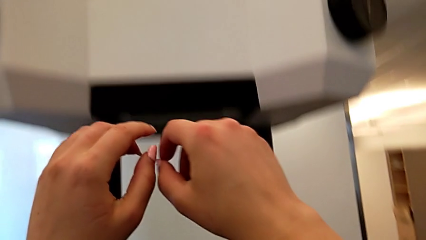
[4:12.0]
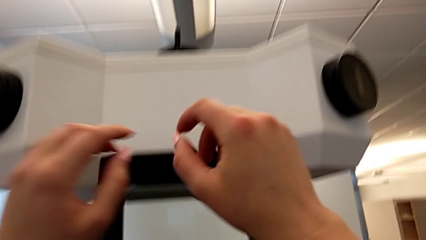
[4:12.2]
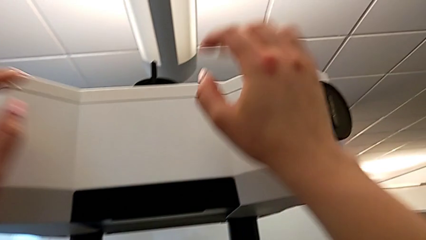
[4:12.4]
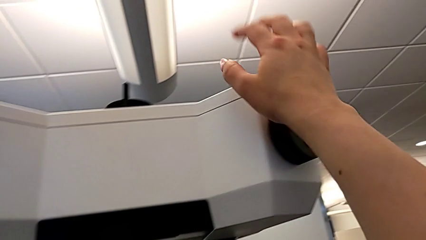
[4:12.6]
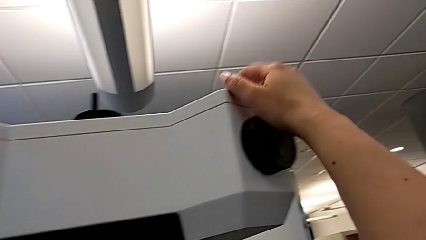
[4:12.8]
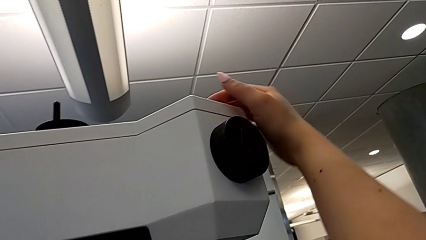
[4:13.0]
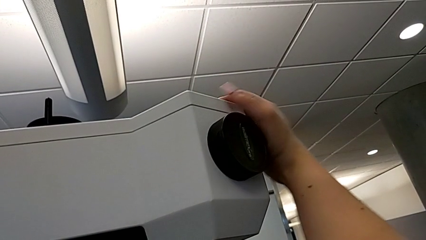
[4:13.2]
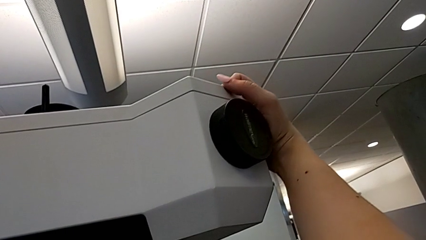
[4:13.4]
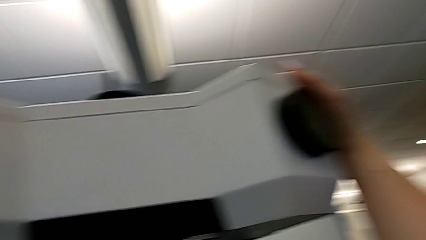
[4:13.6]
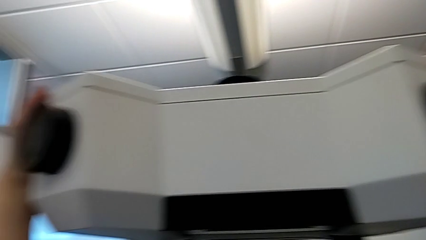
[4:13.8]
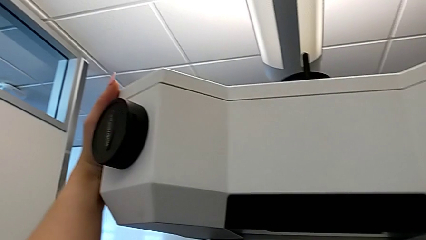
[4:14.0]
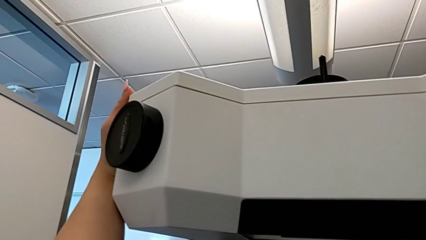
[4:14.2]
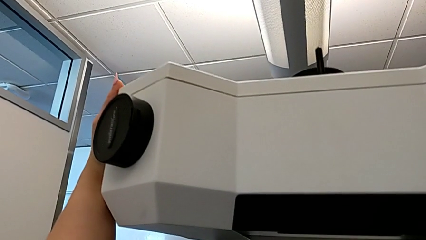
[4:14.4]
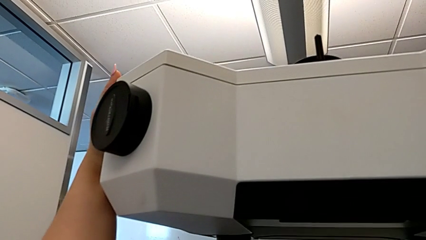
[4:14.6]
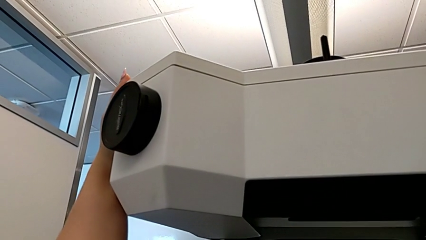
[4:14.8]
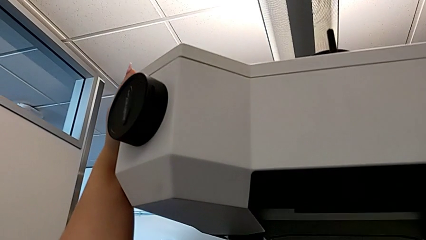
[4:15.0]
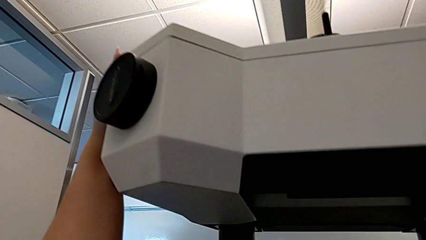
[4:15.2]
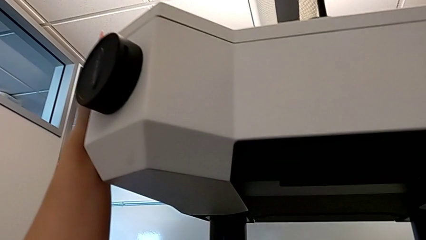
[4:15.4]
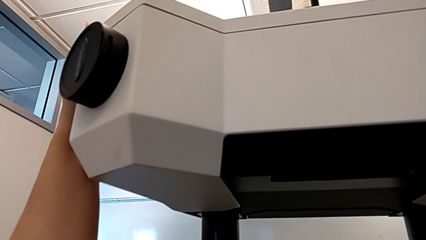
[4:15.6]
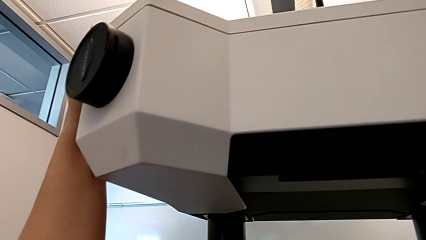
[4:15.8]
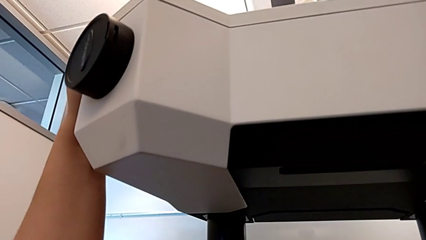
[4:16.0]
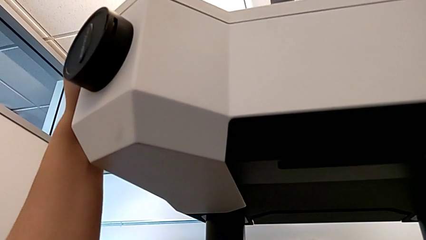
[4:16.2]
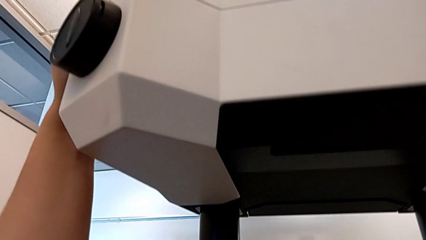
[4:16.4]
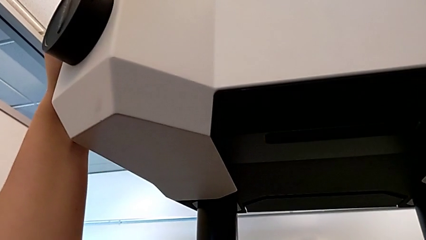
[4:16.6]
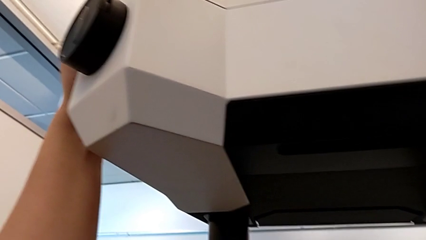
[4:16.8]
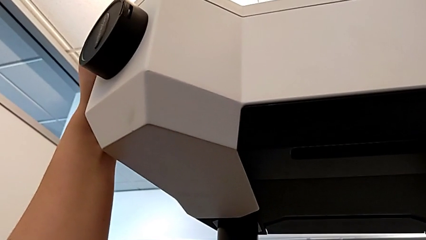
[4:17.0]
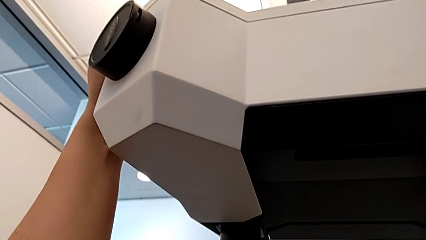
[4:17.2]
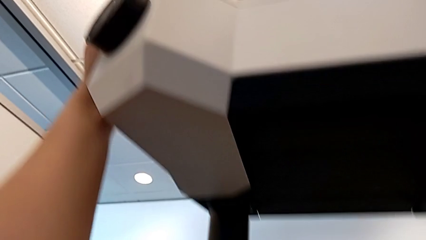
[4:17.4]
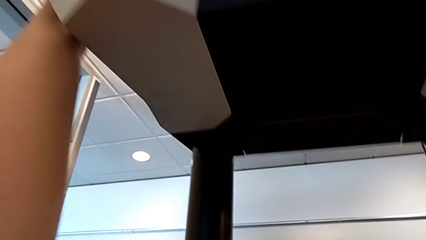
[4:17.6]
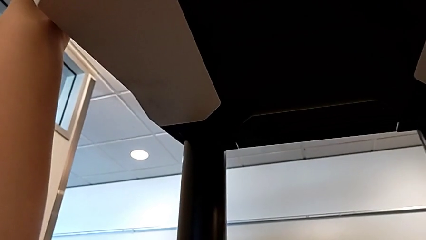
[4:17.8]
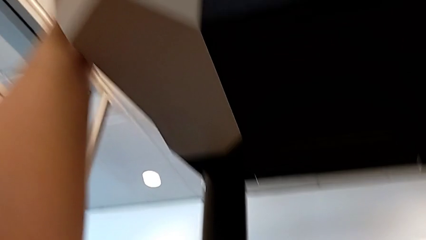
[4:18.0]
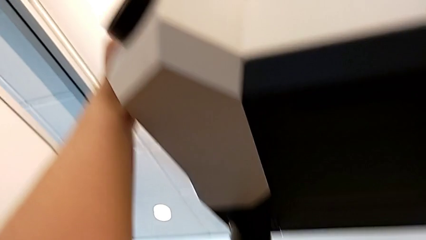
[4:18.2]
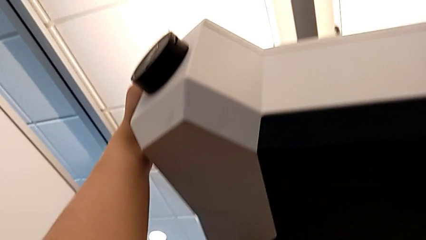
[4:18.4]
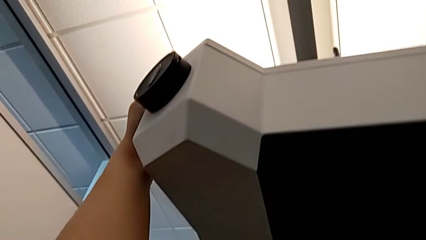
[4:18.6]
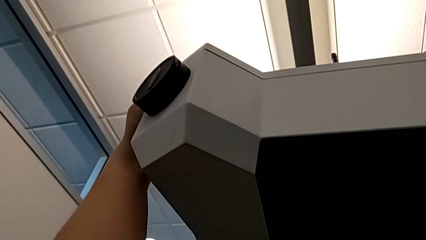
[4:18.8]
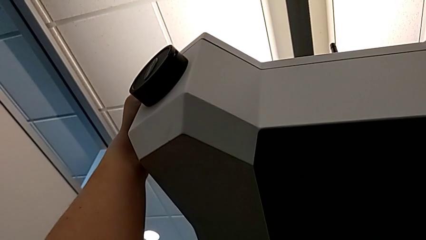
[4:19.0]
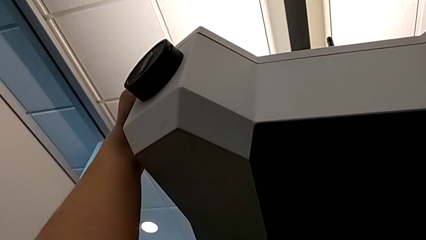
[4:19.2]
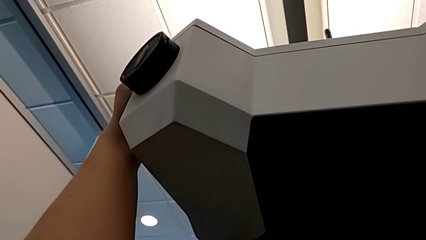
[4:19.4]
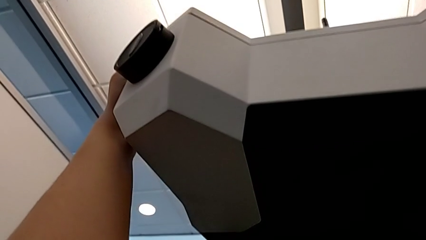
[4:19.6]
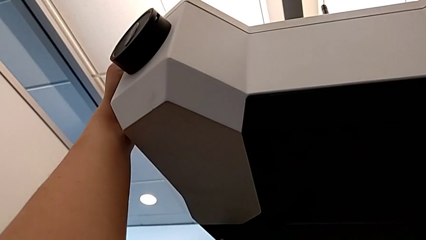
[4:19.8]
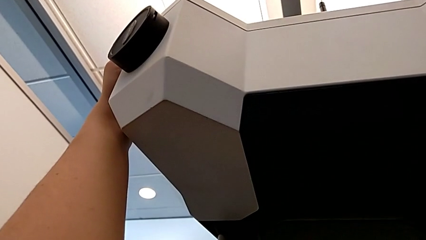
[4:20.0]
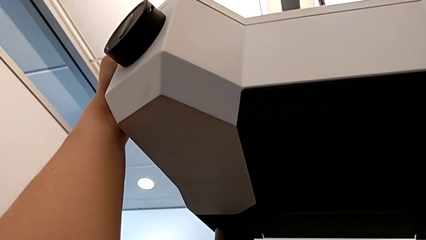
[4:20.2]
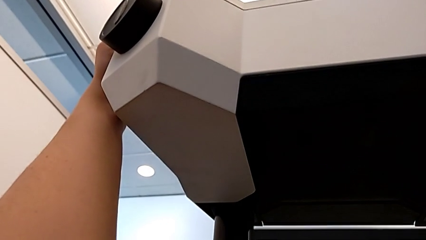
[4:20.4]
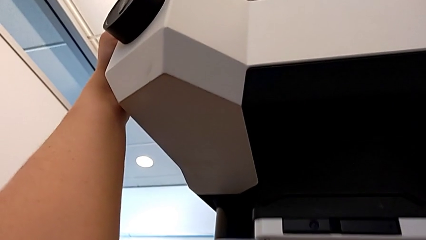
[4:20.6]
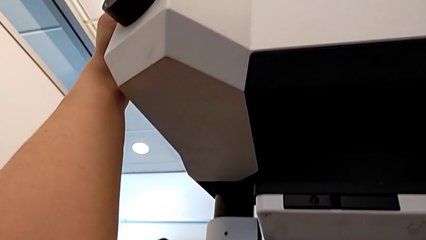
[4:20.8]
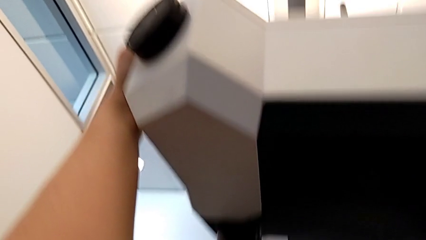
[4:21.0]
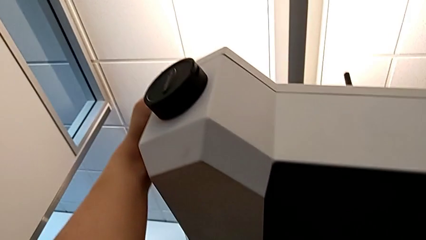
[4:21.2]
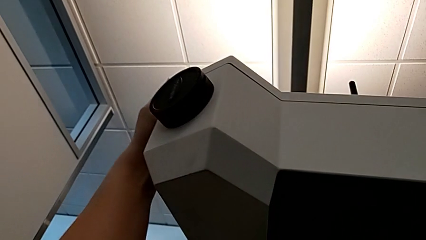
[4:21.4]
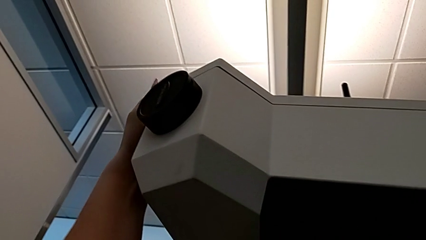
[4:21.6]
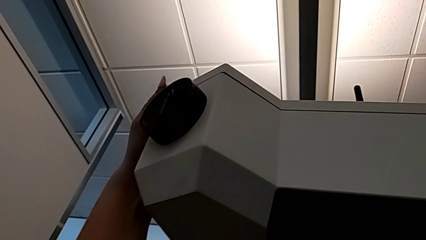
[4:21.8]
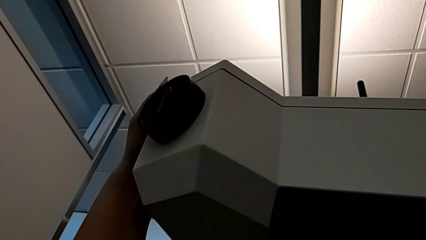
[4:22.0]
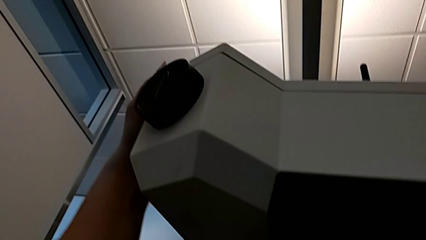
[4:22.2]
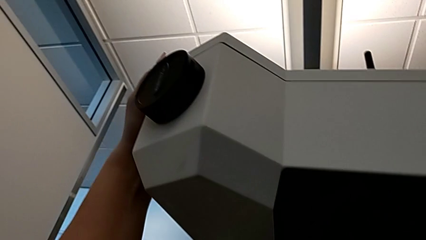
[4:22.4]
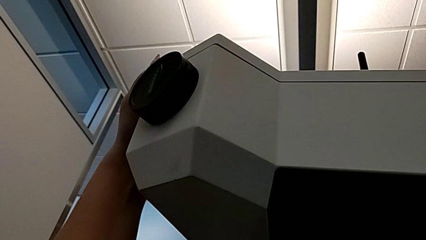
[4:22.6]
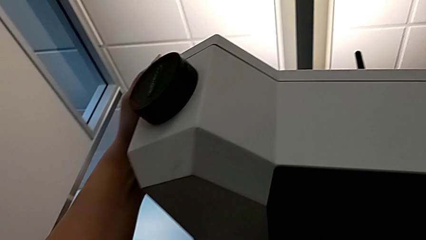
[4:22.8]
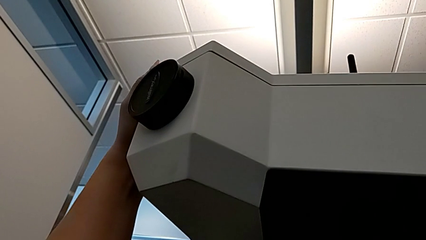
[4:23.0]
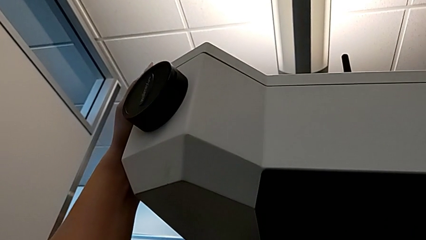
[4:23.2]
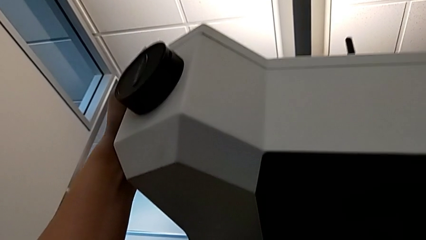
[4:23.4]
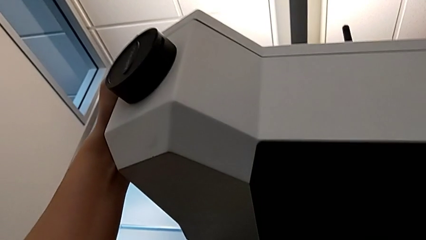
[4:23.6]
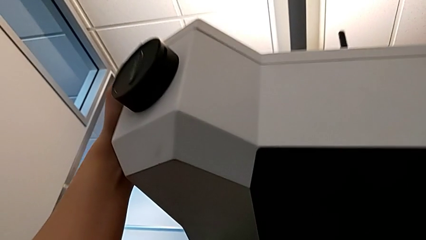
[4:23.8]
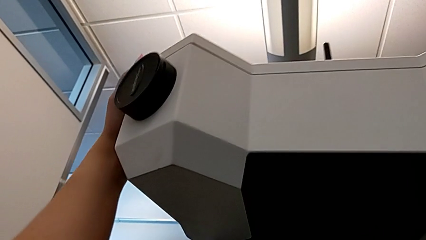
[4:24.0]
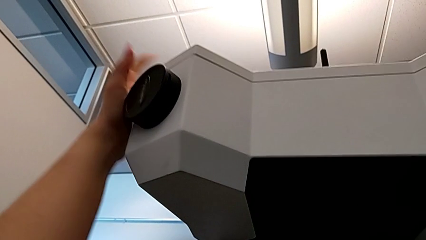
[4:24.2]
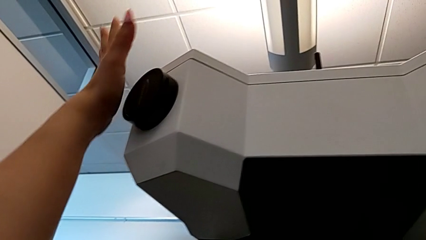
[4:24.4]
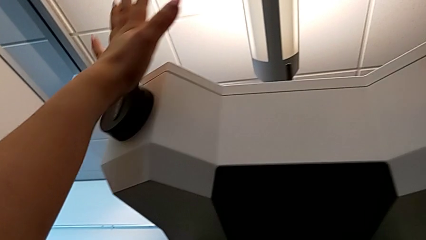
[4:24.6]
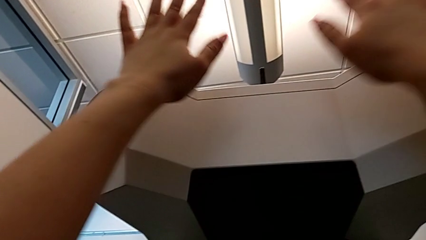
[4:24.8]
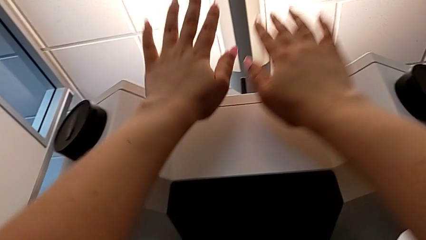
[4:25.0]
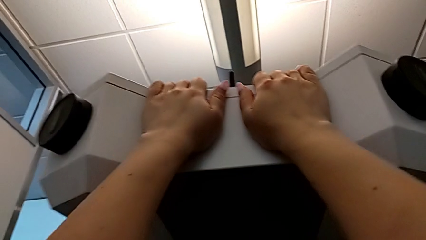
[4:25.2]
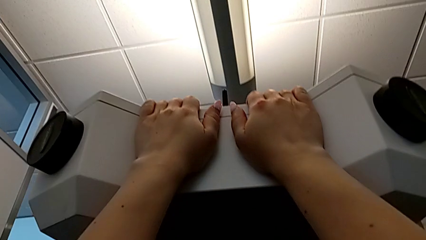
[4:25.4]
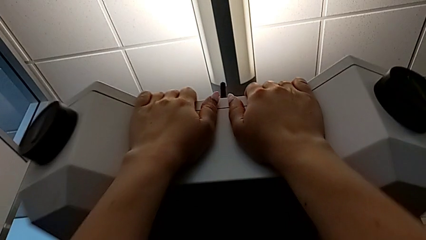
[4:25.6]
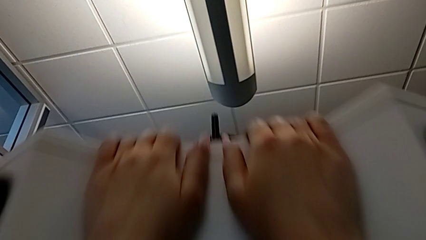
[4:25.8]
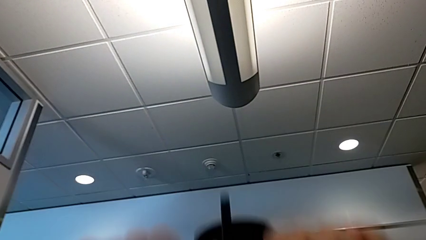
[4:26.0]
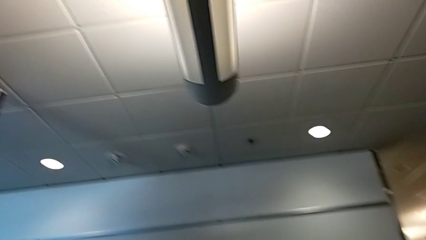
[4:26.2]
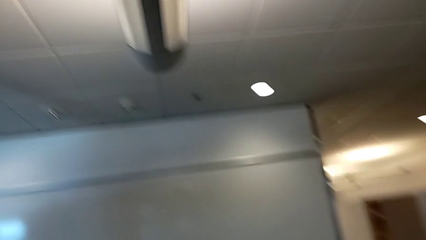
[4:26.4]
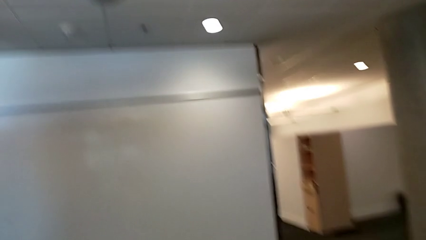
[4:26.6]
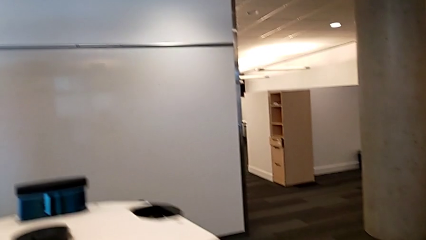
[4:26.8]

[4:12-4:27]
The camera wearer pulls the laser scanner down. They grab the M6 head, push it and hold it.
